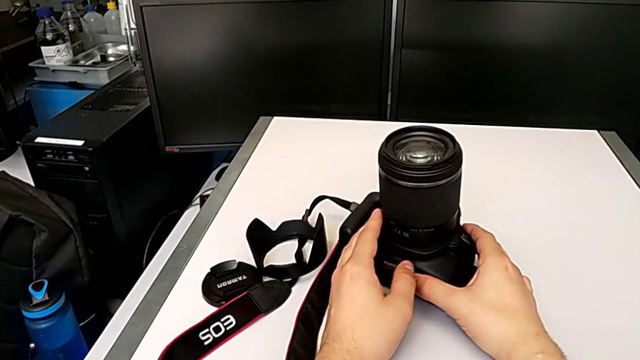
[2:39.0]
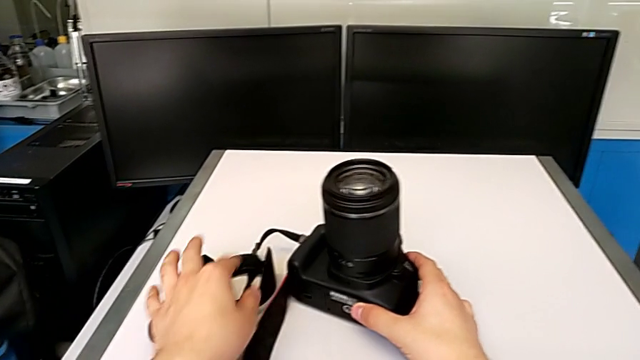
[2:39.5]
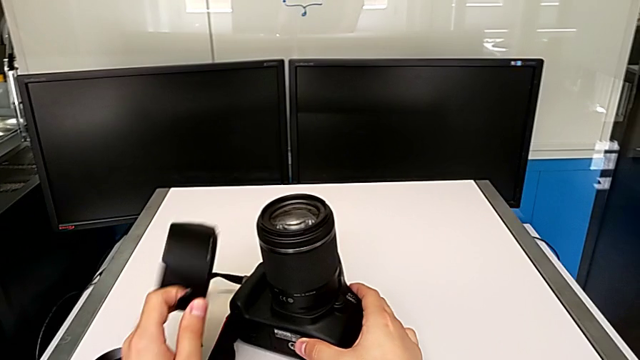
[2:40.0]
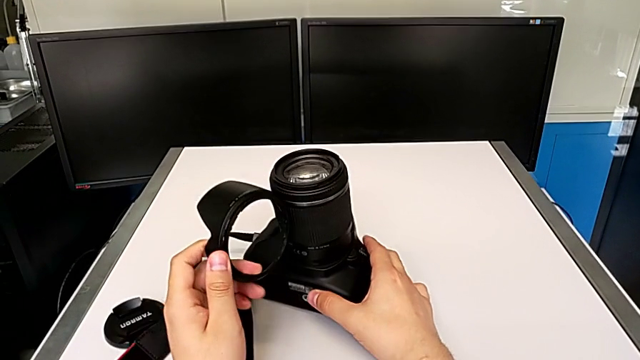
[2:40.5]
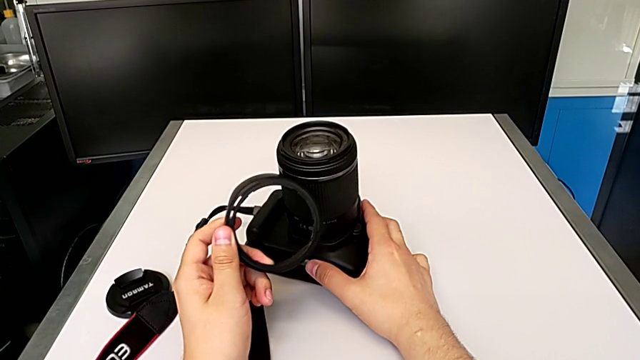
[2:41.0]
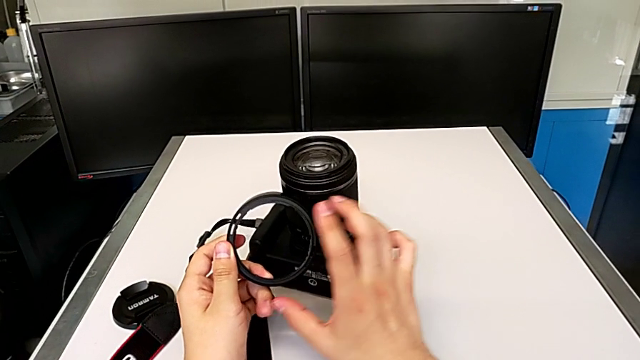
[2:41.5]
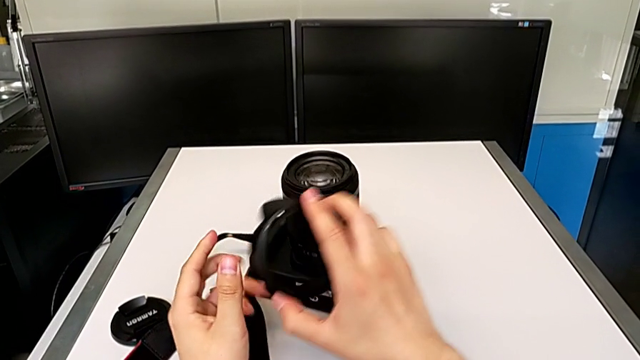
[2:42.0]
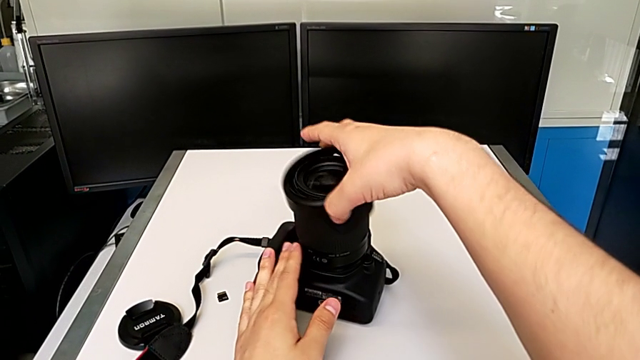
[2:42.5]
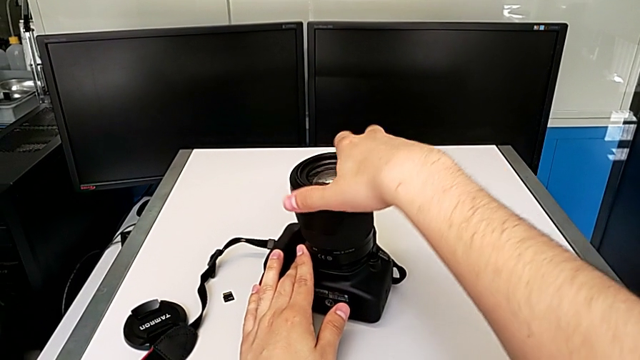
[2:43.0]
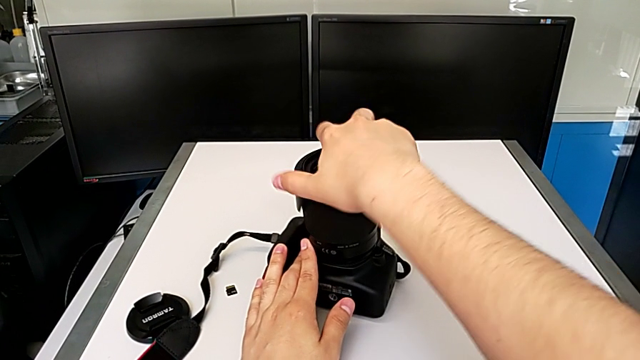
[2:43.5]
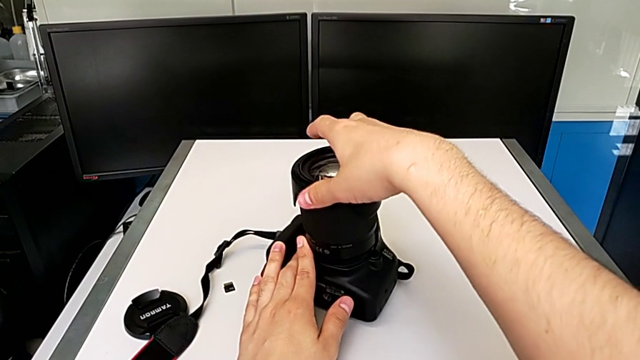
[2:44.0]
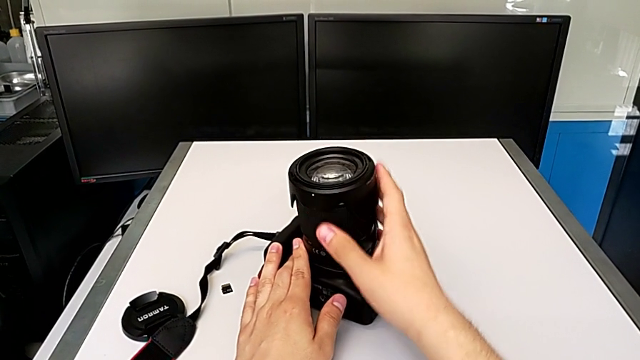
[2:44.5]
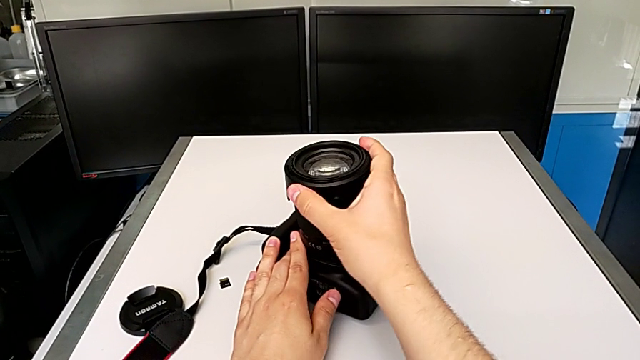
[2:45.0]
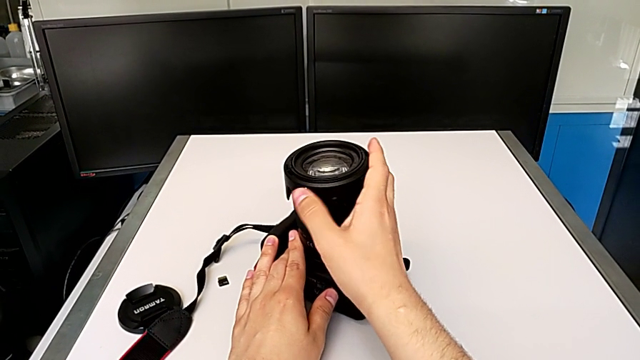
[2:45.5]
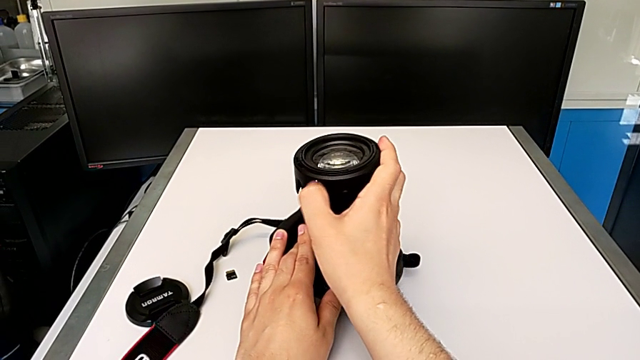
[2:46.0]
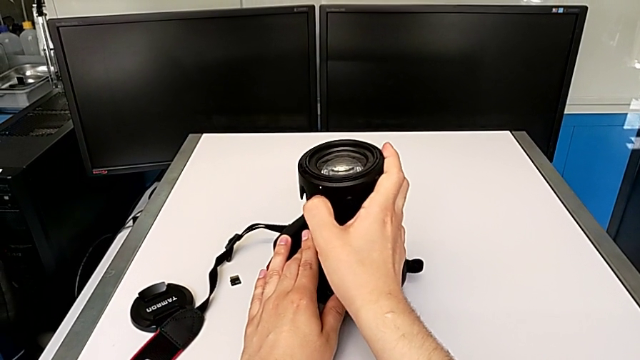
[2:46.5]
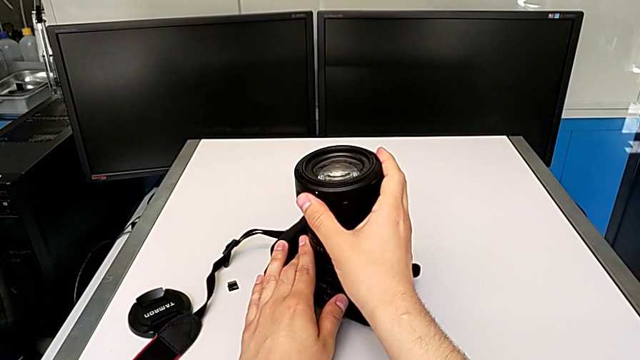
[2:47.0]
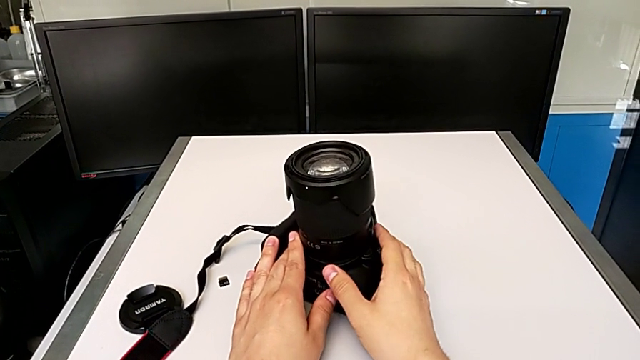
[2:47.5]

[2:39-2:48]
The camera wearer is attaching the lens hood and cover to the lens of the DSLR camera. They grab the lens cover, place it, rotate it and assemble it.

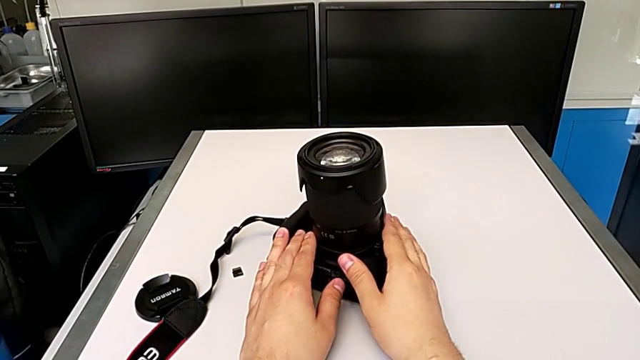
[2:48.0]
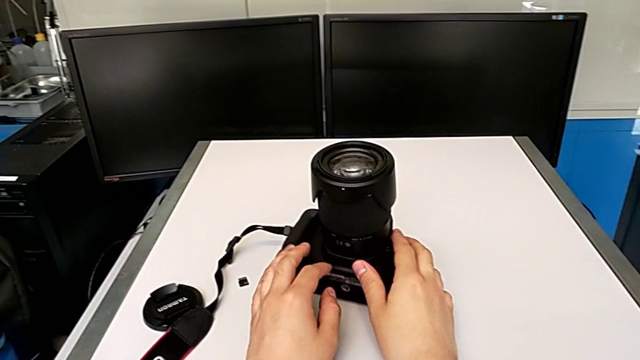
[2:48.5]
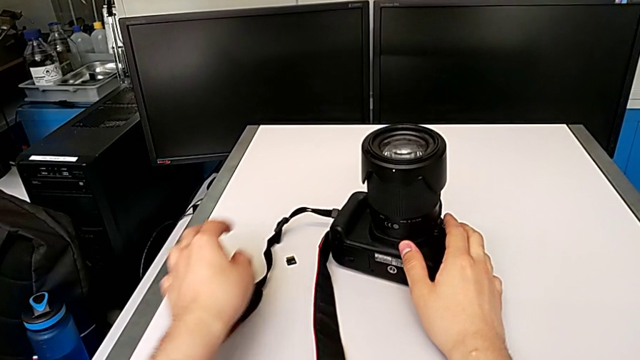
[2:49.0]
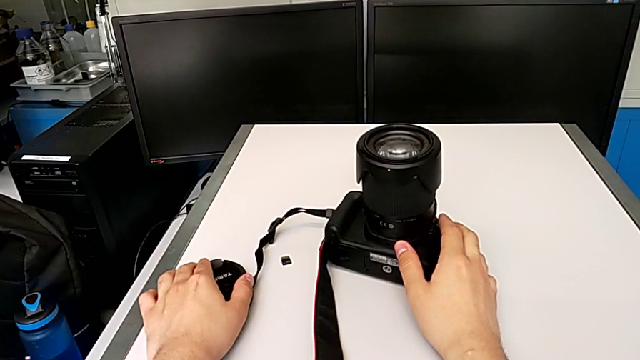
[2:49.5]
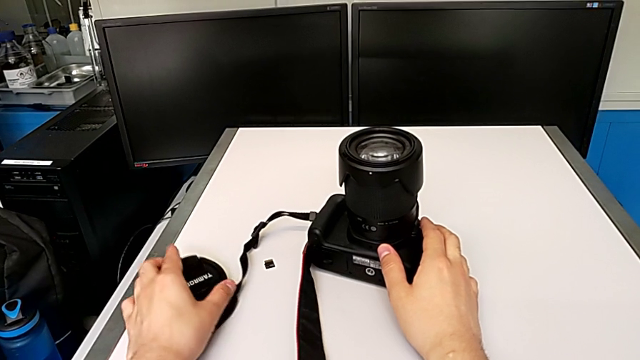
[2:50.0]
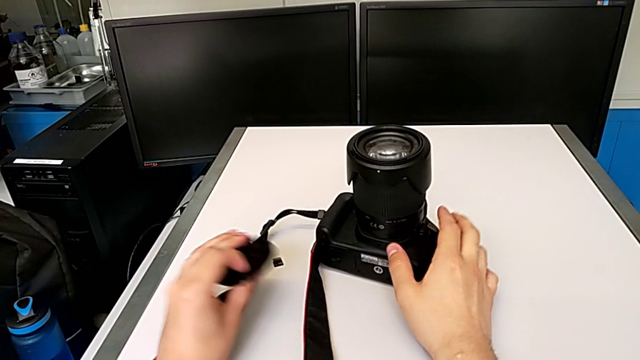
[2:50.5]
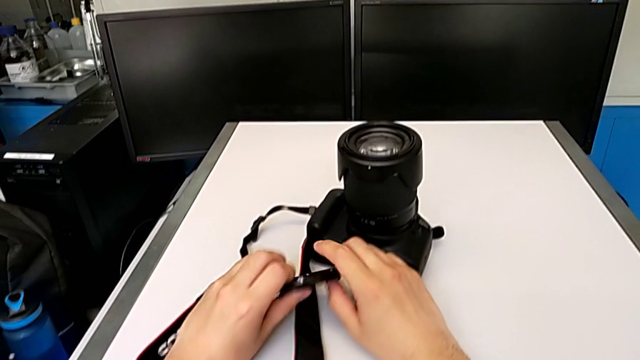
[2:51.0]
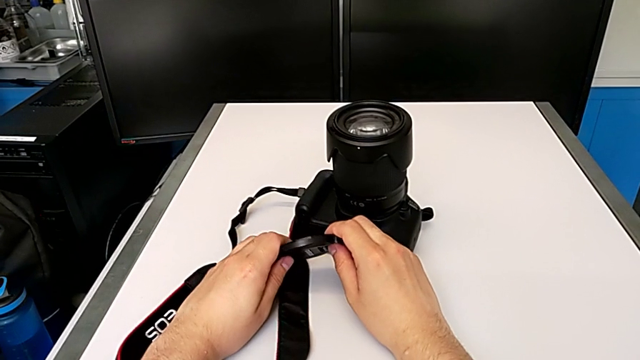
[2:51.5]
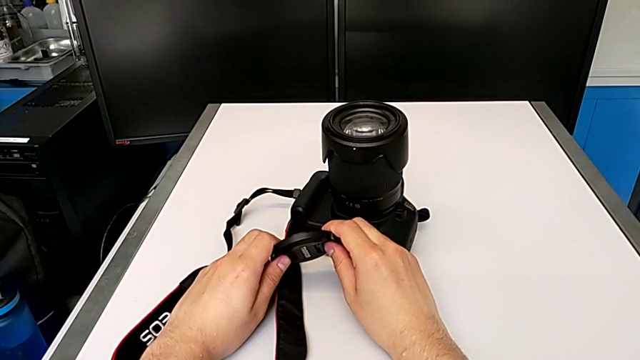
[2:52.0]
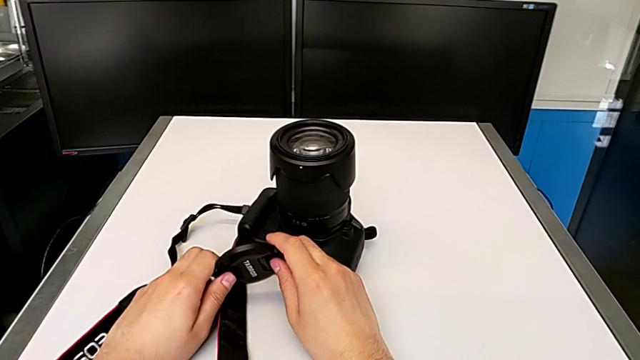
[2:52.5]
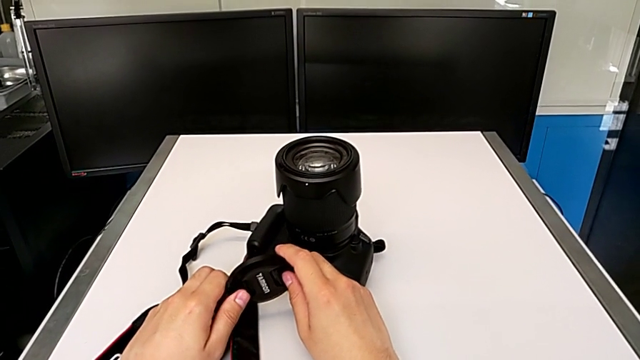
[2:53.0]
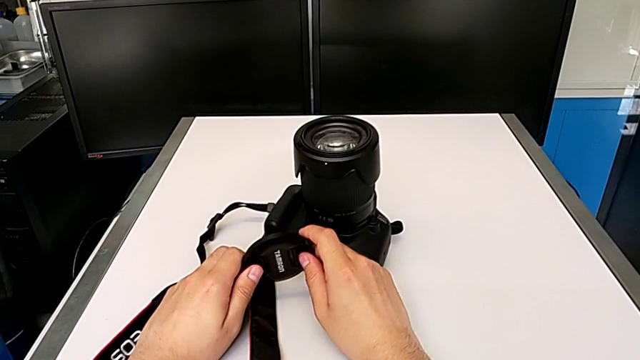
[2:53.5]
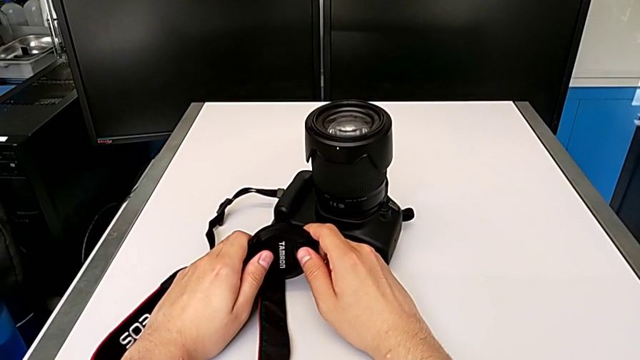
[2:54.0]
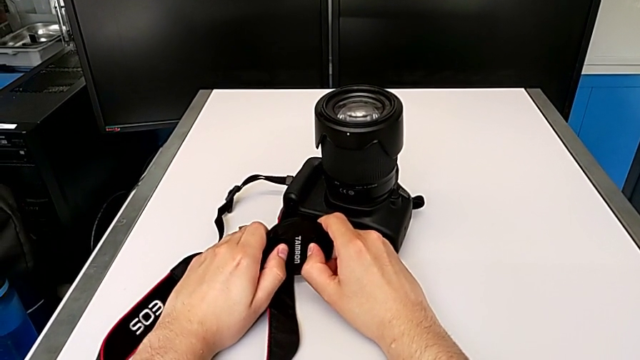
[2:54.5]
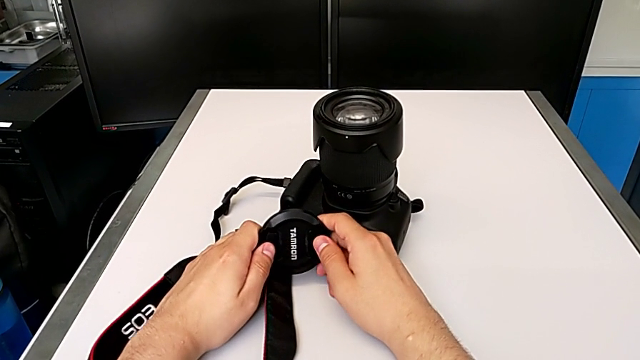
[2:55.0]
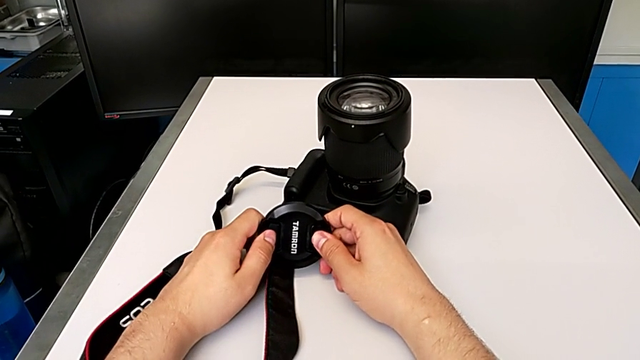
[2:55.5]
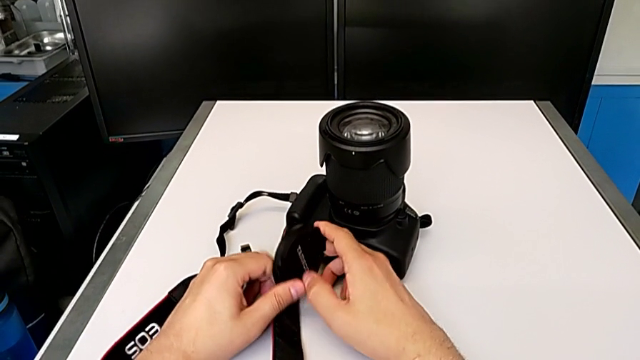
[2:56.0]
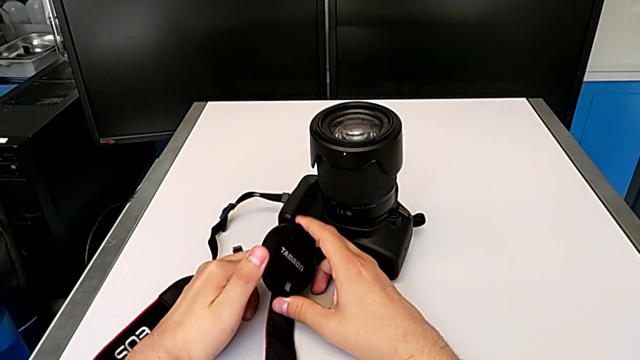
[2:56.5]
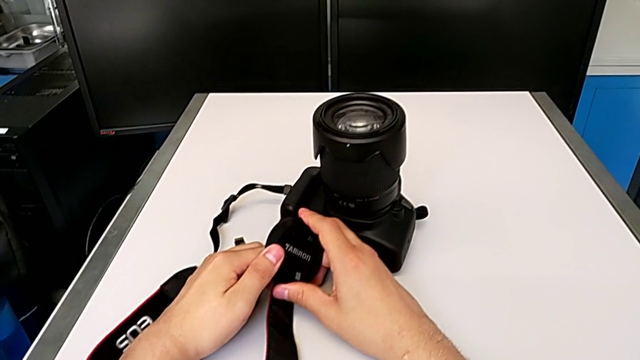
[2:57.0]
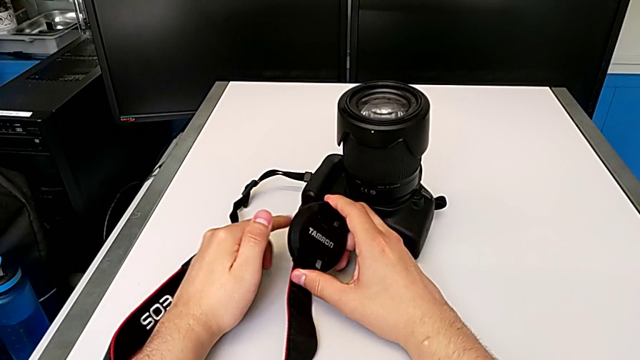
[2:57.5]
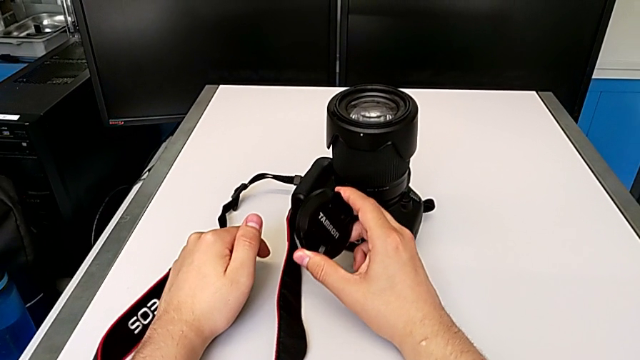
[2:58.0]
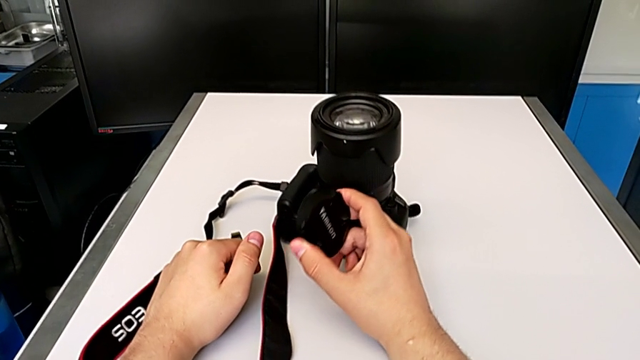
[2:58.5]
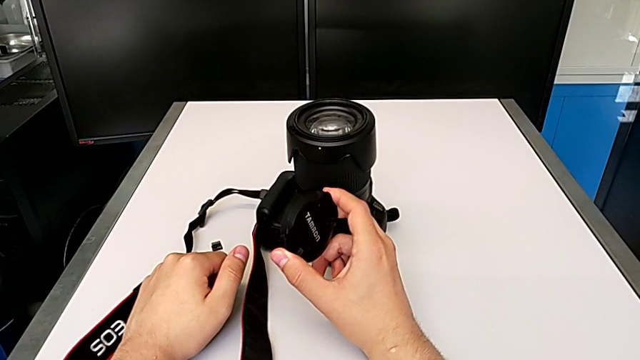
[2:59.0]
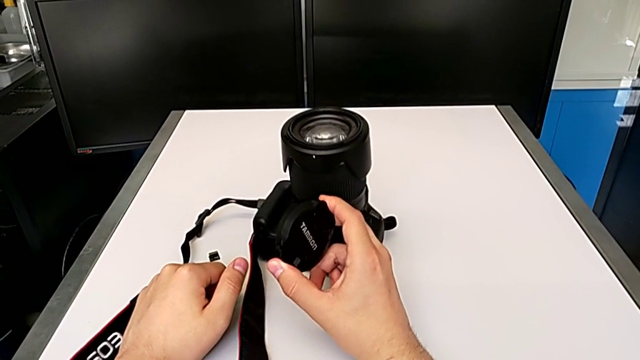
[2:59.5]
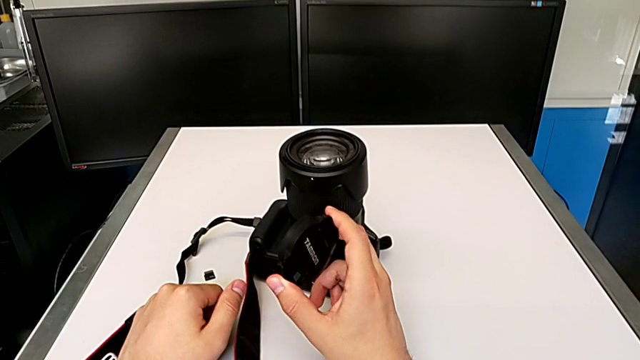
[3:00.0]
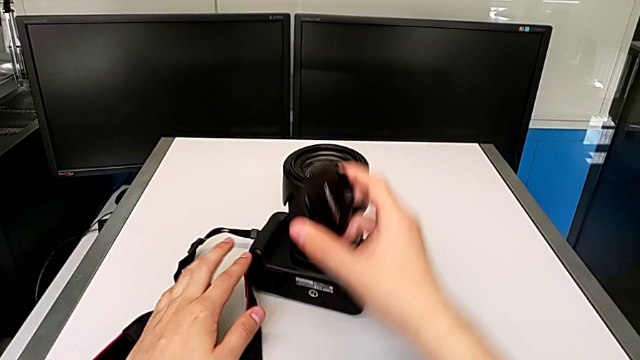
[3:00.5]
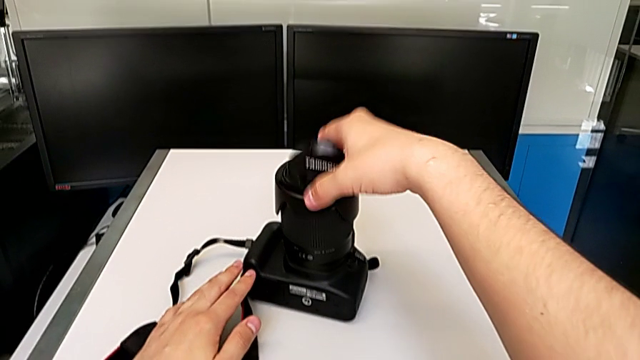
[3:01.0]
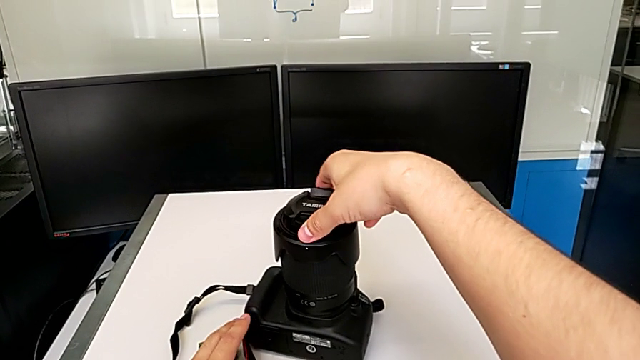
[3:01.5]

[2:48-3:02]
The camera wearer is attaching the lens hood and cover to the lens of the DSLR camera. They grab the lens cover, hold it, press the plastic lens cover and place the lens cover.
